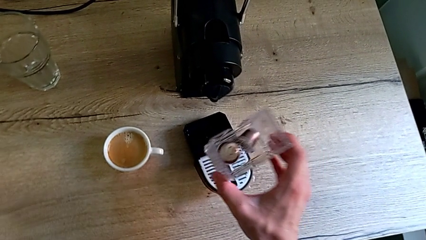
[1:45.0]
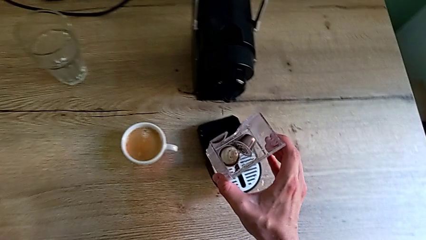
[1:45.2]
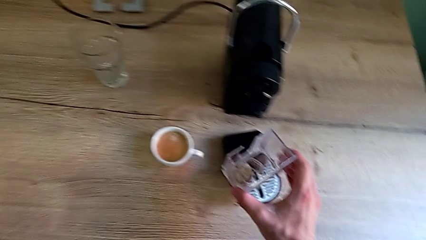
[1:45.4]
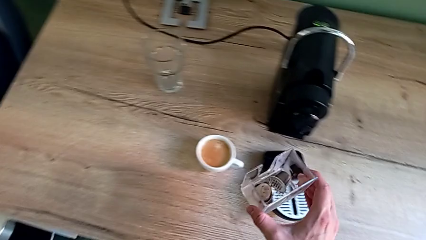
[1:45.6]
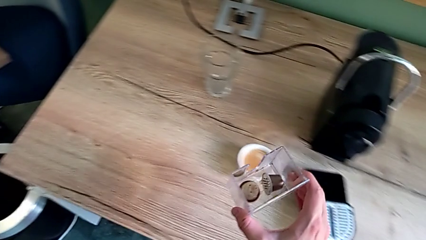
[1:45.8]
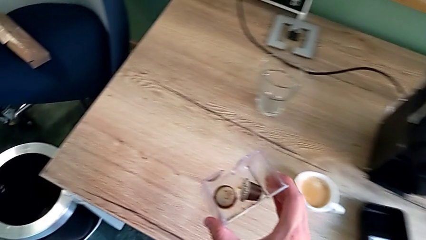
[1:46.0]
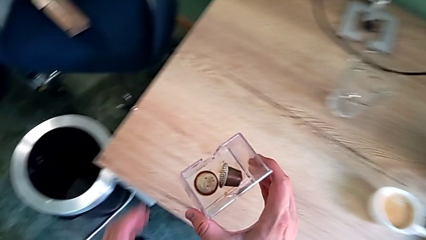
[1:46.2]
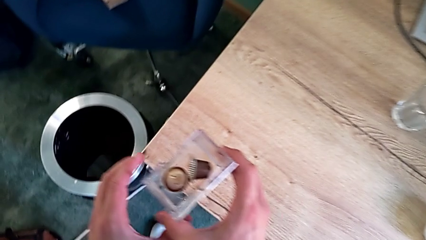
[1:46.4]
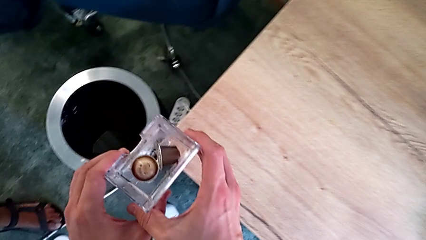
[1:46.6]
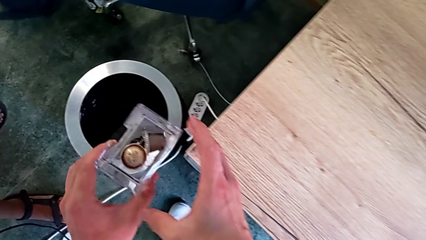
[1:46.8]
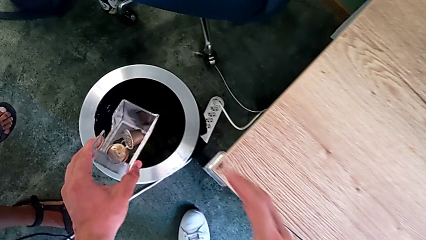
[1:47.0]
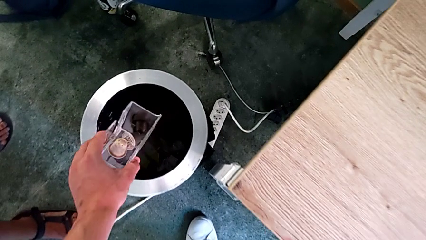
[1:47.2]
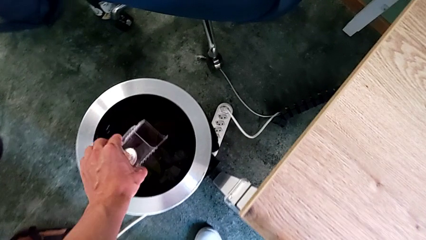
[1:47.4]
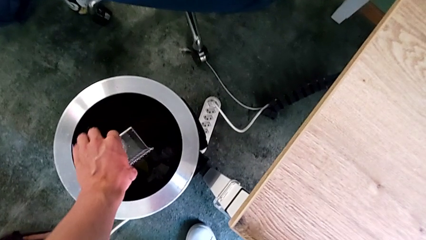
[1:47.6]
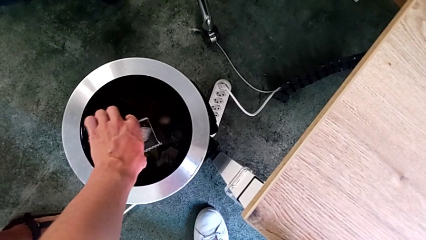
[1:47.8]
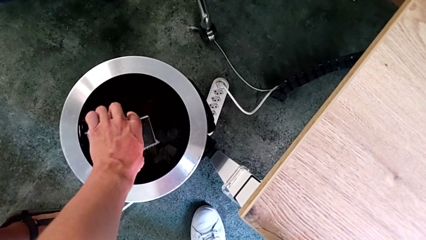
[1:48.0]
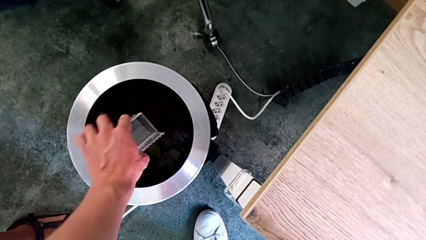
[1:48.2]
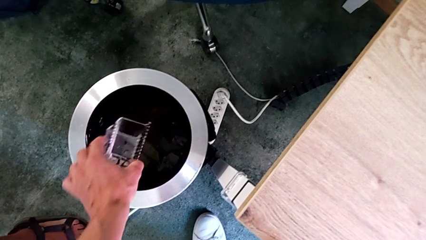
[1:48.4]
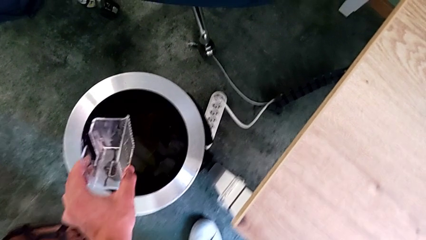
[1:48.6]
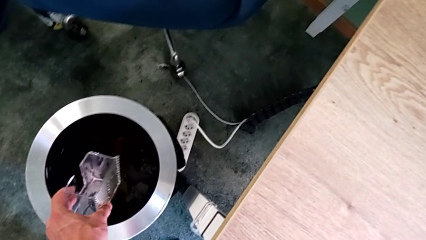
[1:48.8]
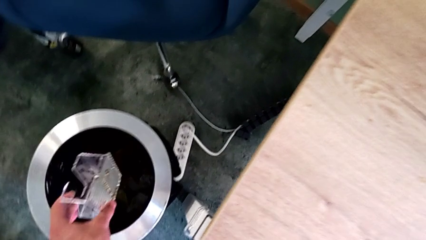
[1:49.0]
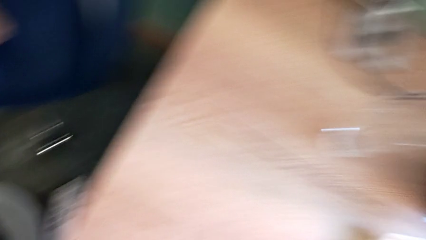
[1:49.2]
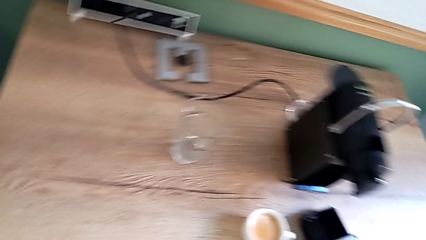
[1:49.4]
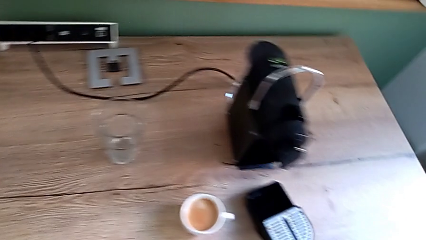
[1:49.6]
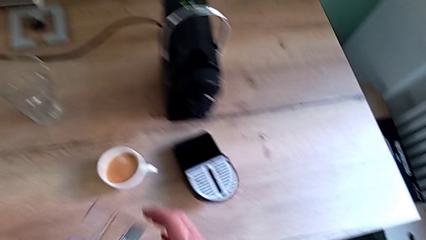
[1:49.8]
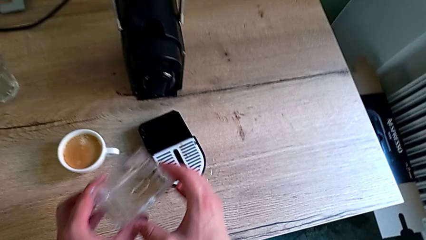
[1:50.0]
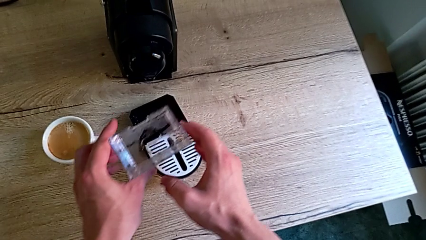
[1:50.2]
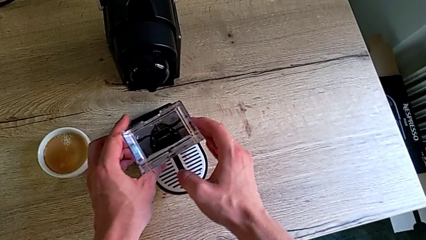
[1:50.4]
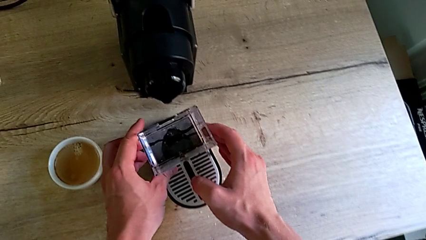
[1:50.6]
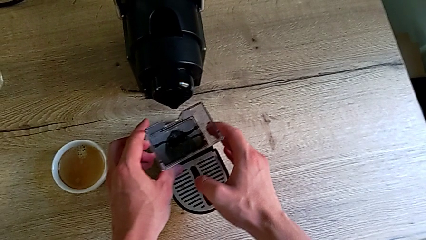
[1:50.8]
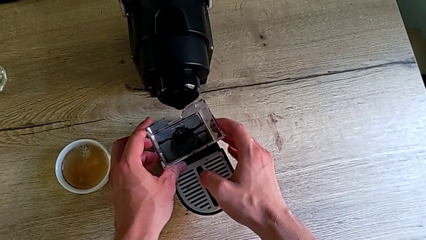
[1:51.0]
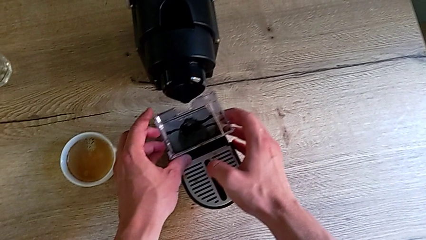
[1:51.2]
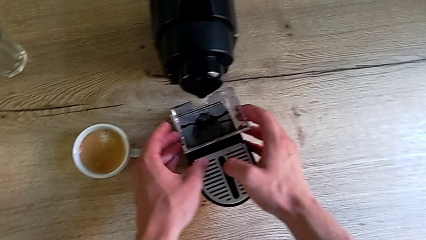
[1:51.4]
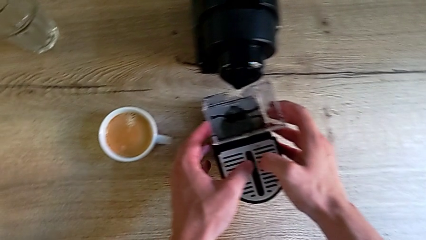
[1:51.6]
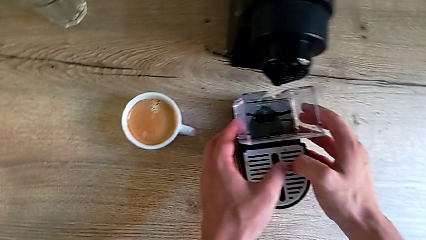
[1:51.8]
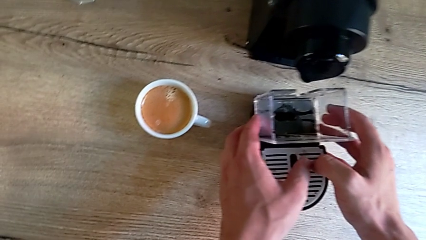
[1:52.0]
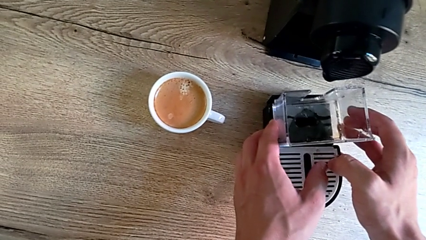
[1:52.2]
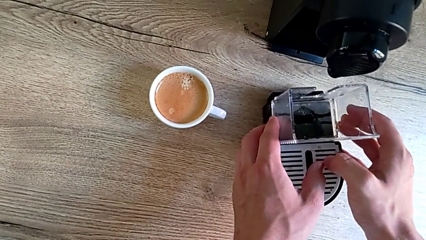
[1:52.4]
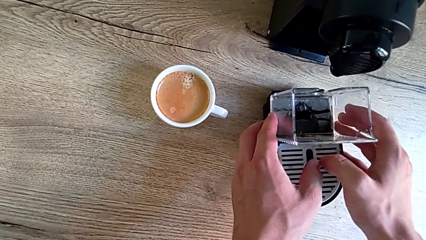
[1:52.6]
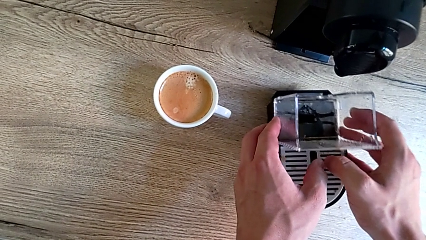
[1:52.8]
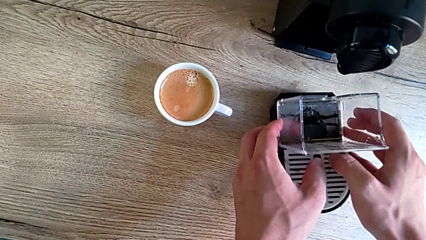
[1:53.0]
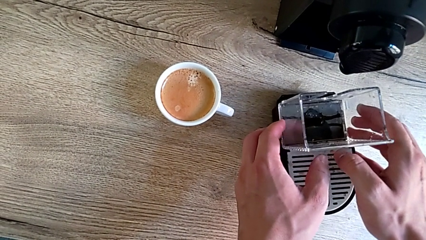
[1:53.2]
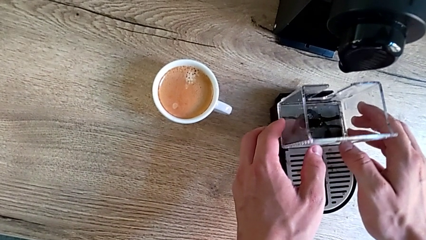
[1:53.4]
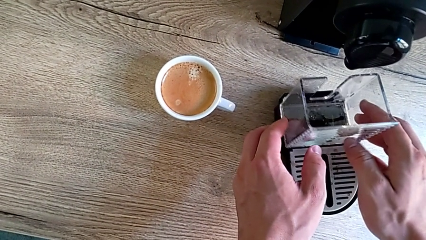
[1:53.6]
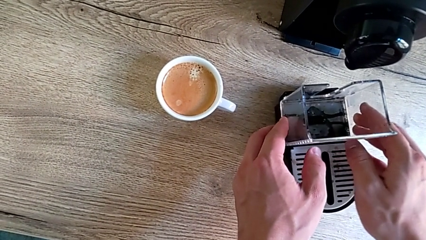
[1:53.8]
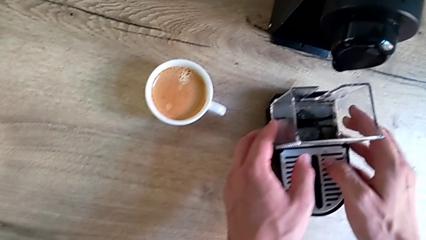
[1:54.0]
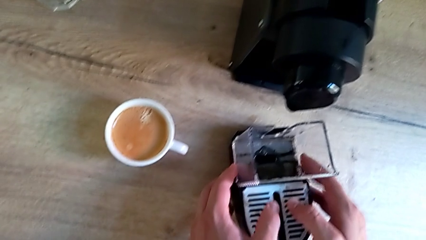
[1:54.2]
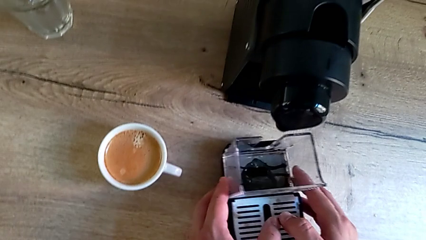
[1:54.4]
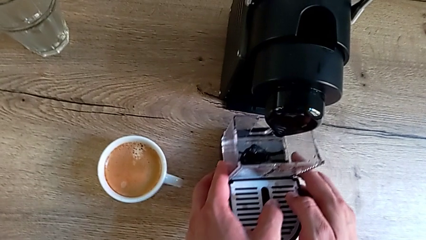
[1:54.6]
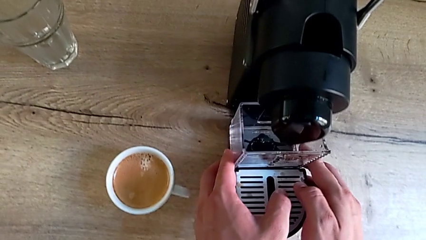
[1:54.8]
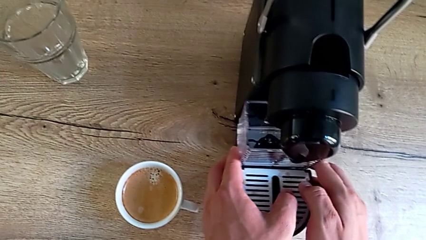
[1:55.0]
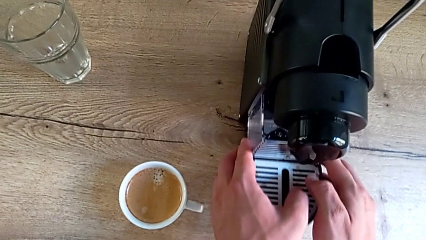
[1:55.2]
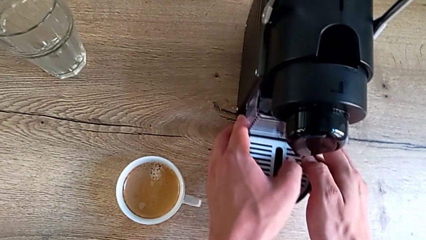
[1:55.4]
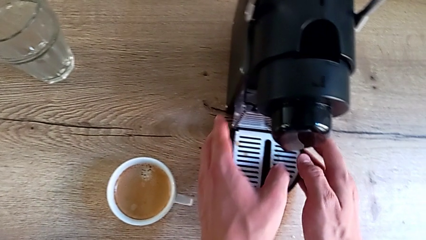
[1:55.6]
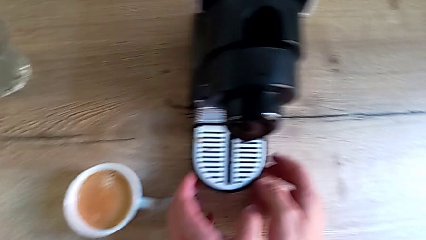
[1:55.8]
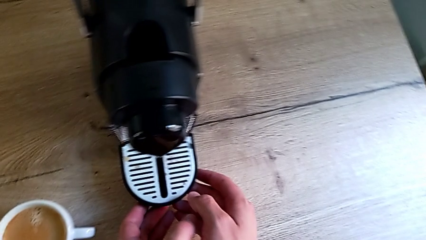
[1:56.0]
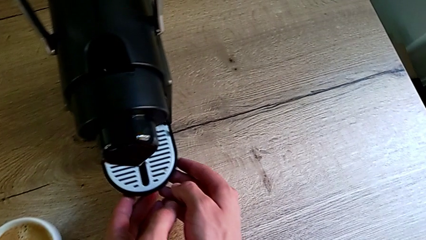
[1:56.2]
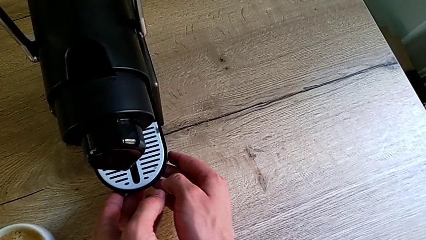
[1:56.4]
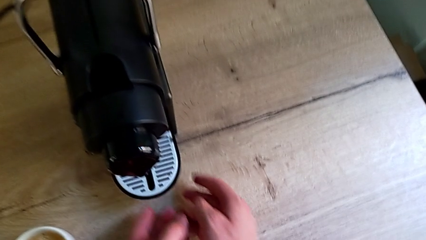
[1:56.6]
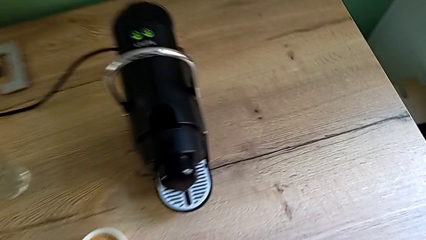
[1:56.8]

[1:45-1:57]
The camera wearer is emptying the capsule container. They lift the capsule container with the right hand, empty it, insert it and assemble the drip tray, all with the left hand.

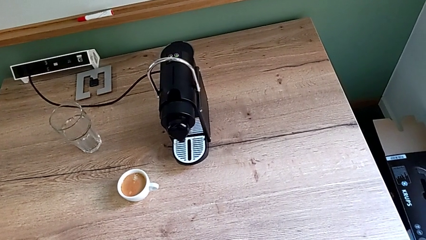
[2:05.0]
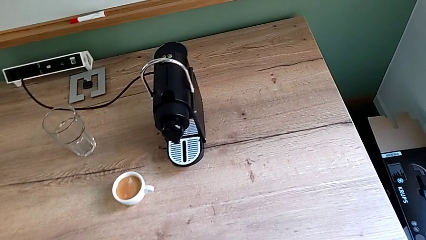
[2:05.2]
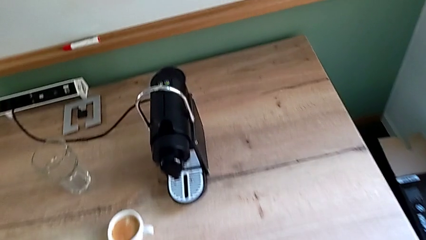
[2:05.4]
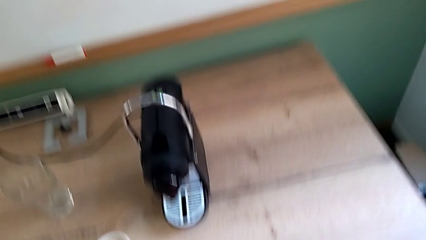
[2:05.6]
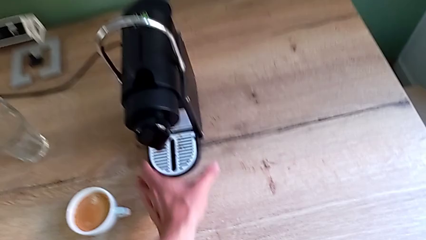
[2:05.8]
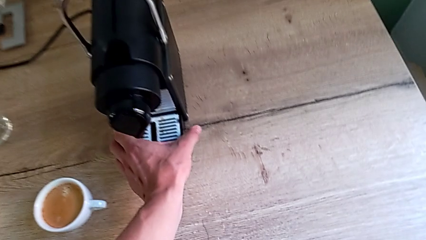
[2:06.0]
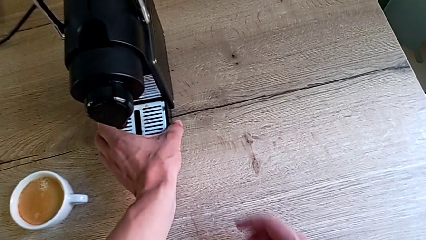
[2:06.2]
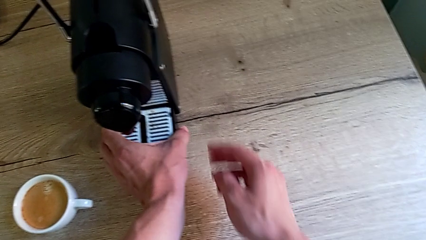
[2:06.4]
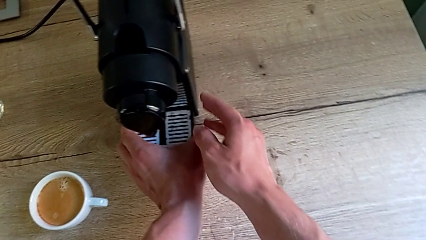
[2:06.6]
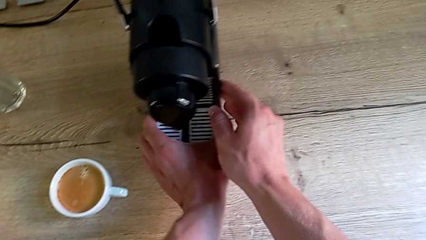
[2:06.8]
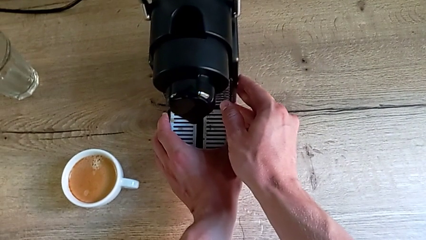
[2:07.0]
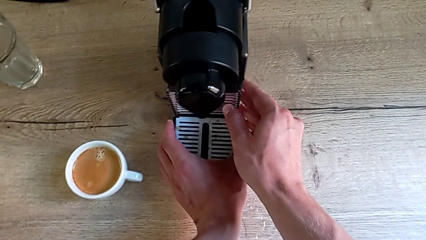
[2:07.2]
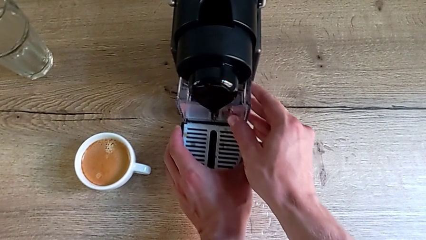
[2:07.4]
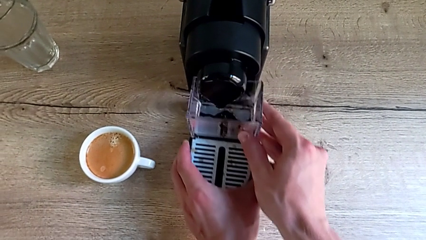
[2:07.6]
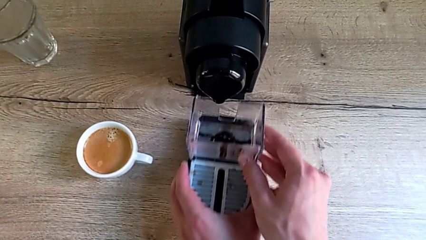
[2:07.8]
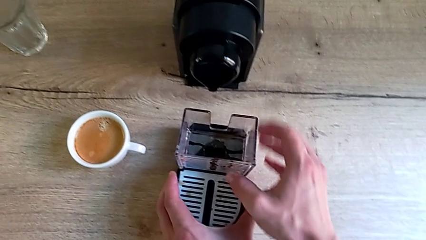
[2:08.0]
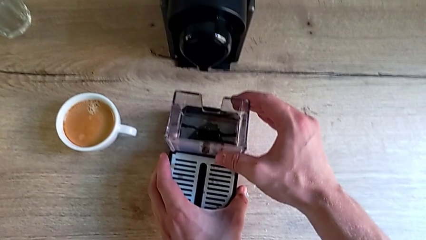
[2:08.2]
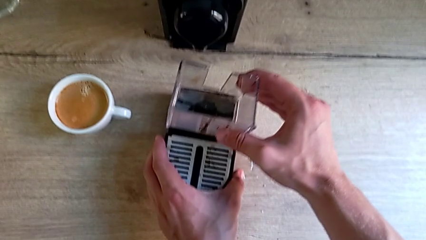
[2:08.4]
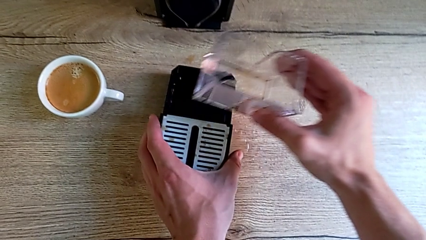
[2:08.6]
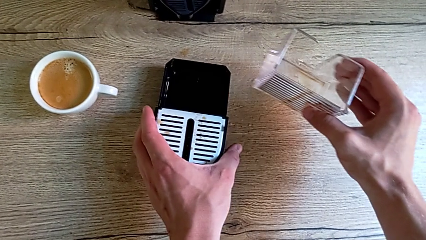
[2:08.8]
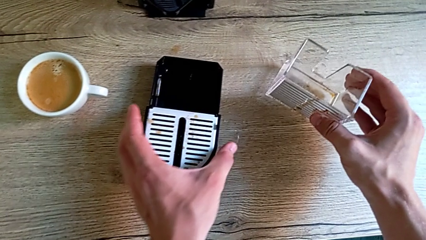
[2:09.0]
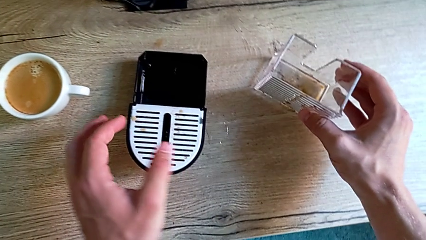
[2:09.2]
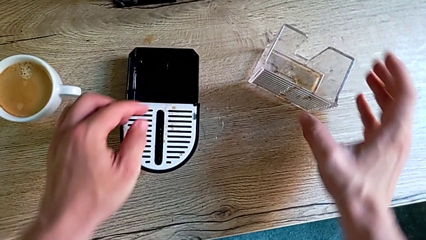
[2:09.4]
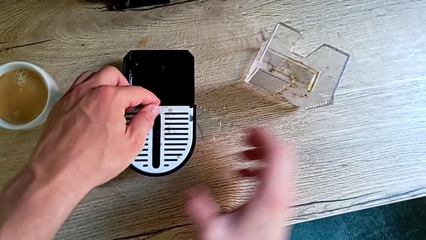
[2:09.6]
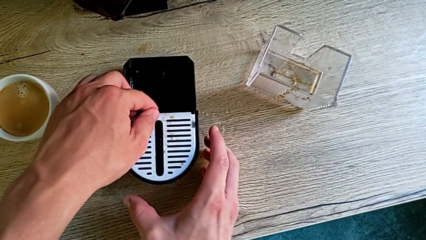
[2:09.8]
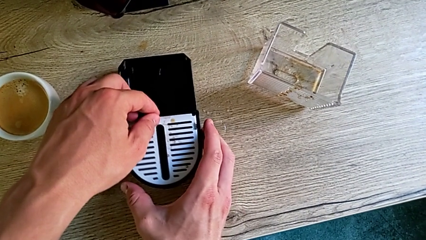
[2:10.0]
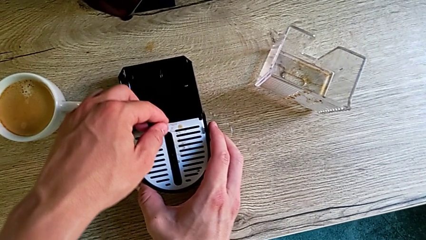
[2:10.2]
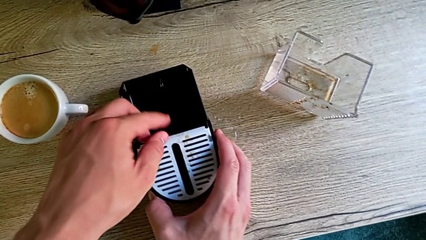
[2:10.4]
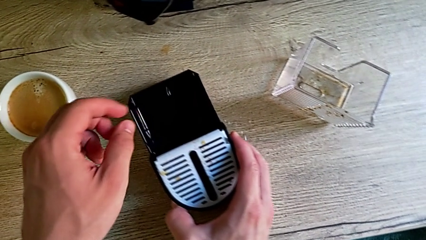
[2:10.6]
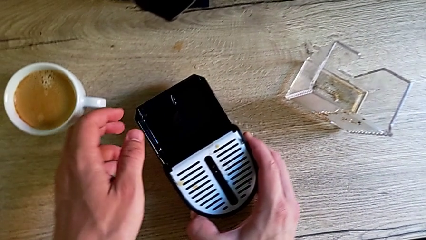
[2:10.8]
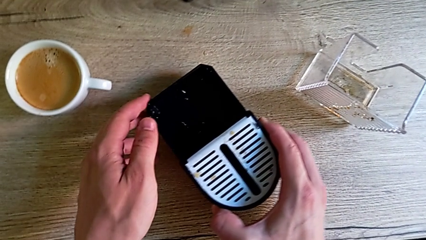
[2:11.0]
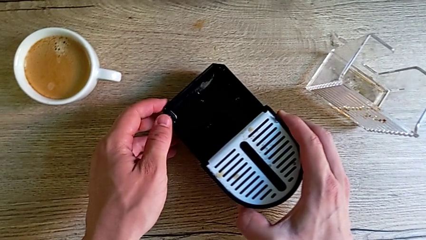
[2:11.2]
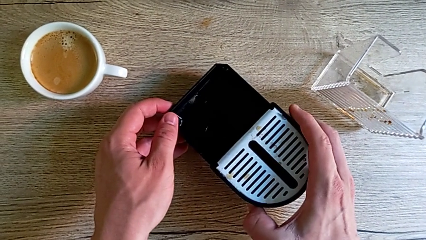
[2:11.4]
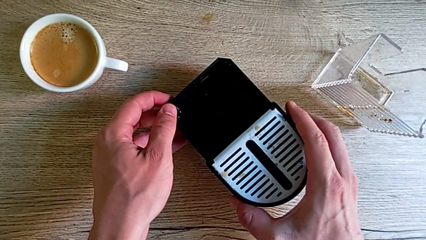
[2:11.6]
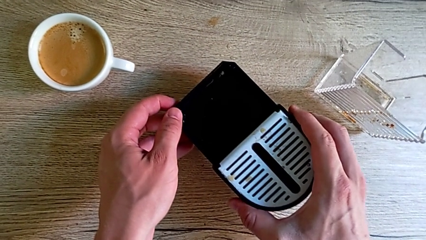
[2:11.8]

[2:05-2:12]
The camera wearer is emptying the drip tray. They approach the espresso machine with the left hand, withdraw the drip tray with the left hand, withdraw the capsule container with the right hand and grab the drip tray with the right hand.
